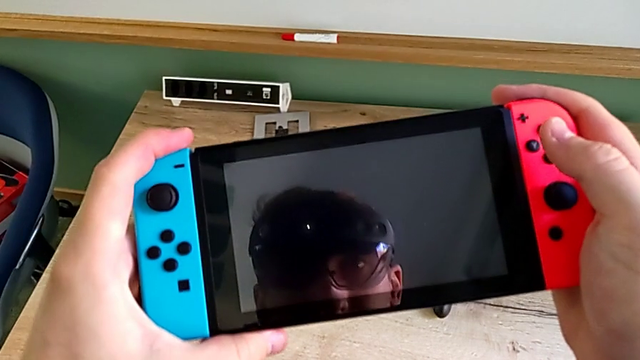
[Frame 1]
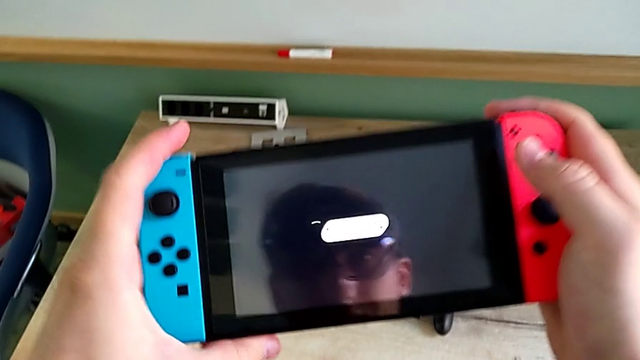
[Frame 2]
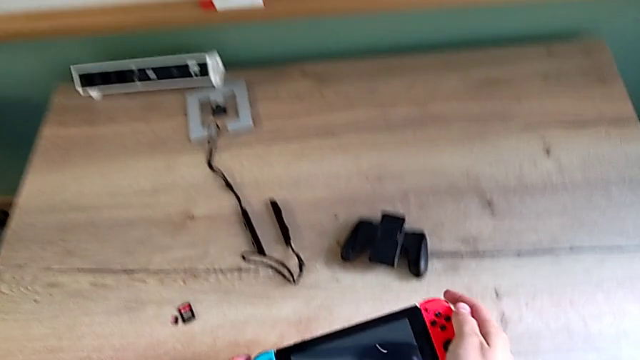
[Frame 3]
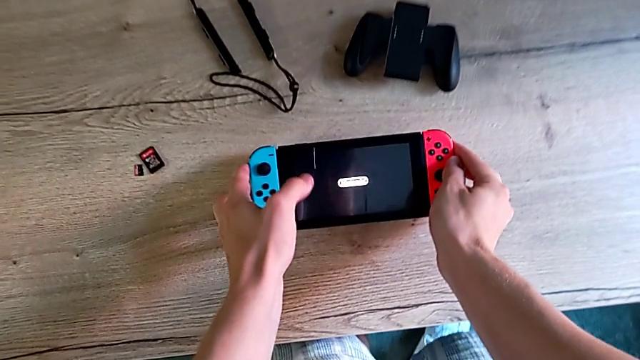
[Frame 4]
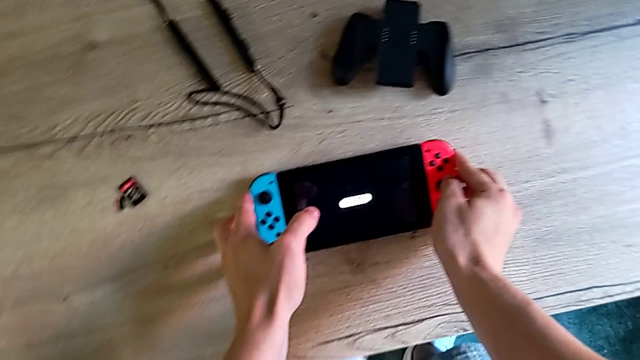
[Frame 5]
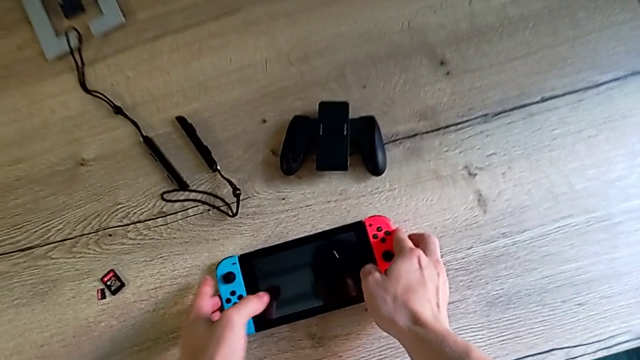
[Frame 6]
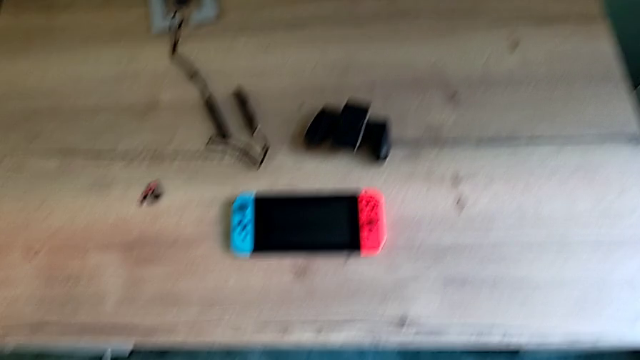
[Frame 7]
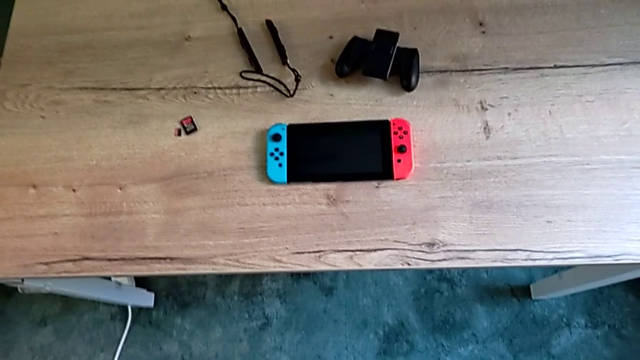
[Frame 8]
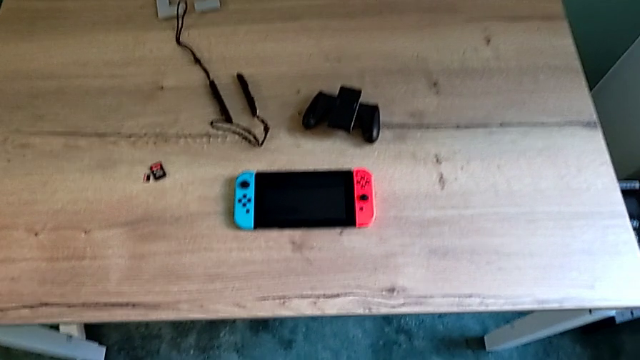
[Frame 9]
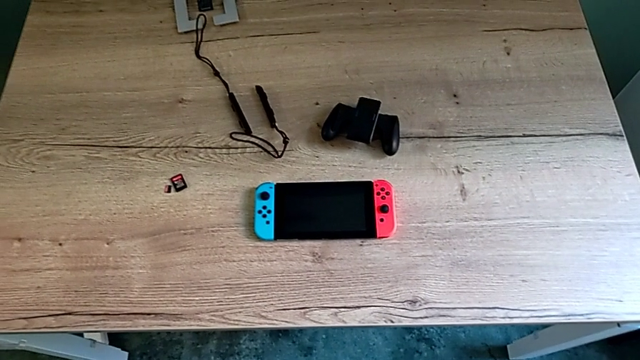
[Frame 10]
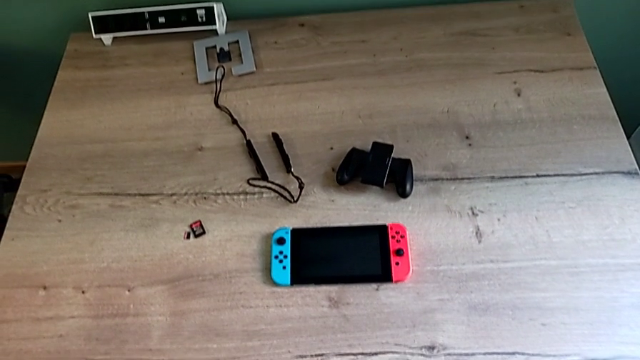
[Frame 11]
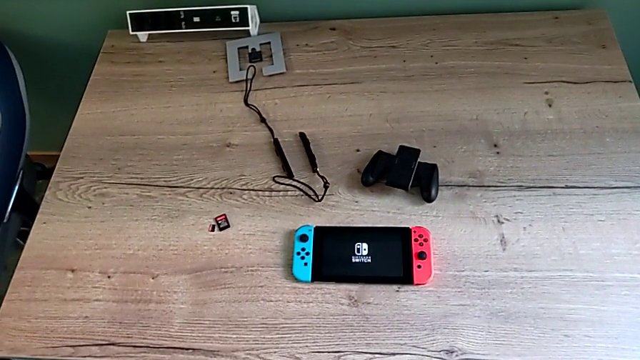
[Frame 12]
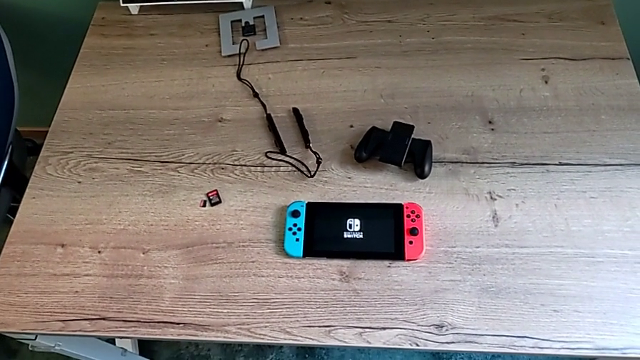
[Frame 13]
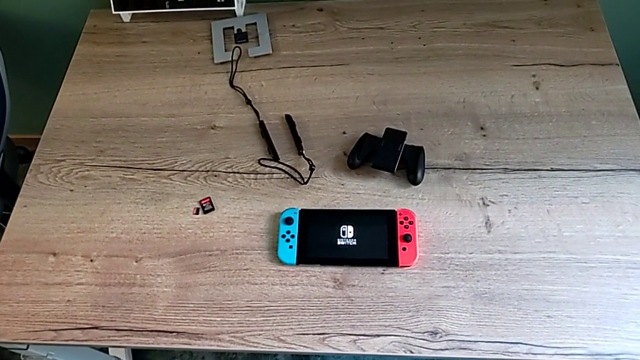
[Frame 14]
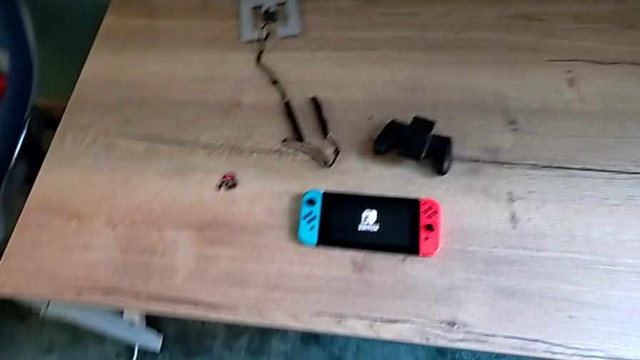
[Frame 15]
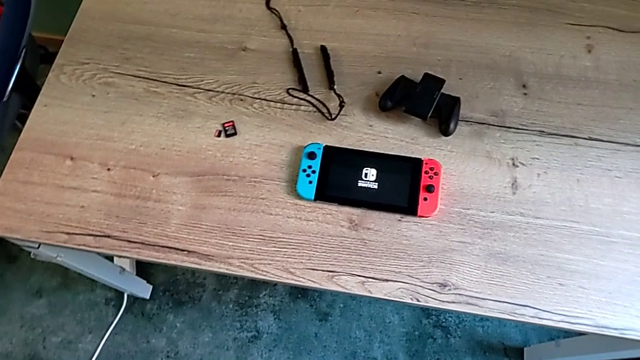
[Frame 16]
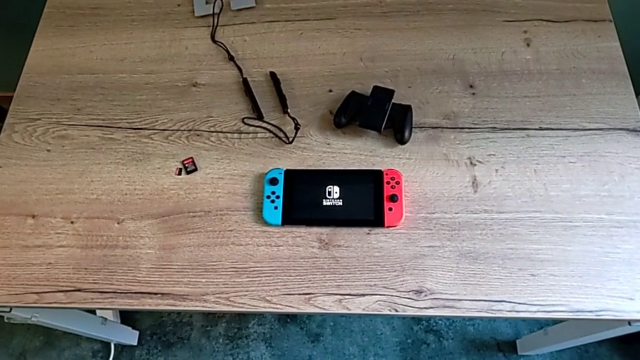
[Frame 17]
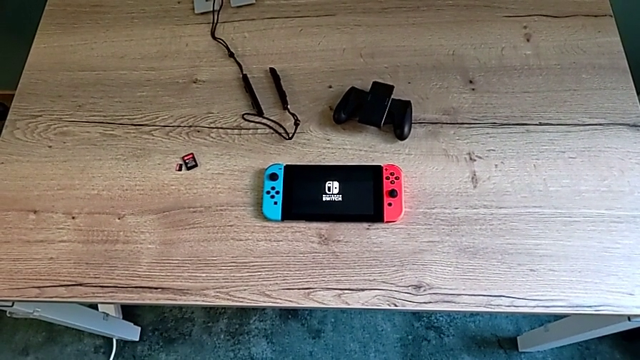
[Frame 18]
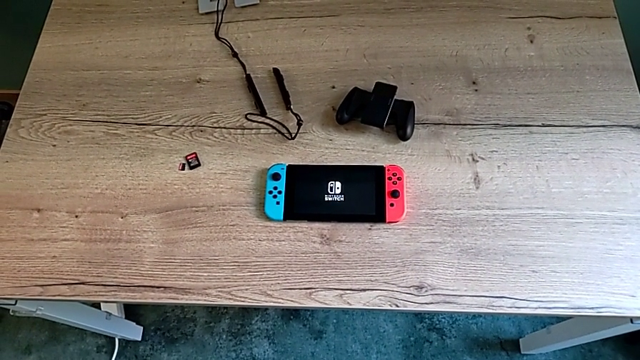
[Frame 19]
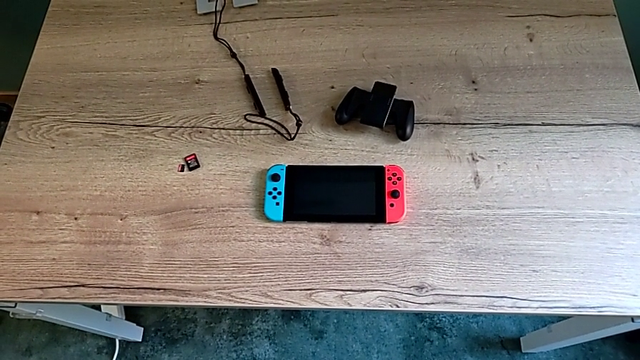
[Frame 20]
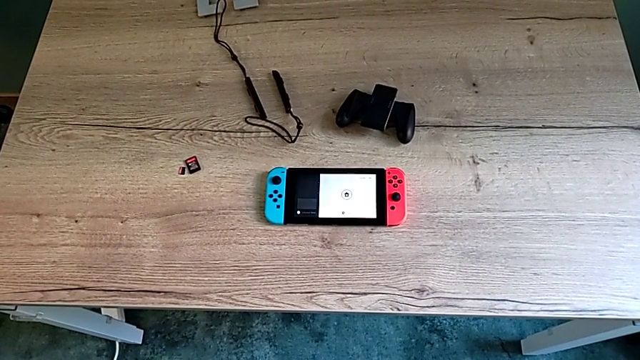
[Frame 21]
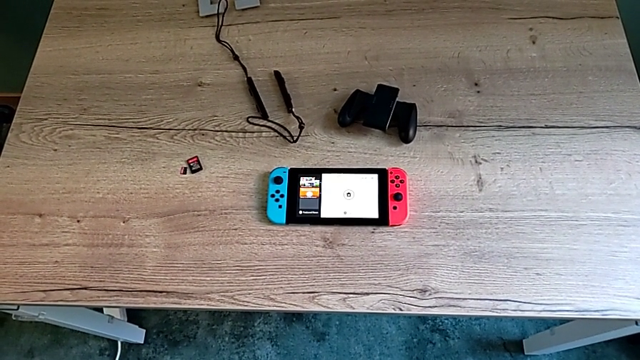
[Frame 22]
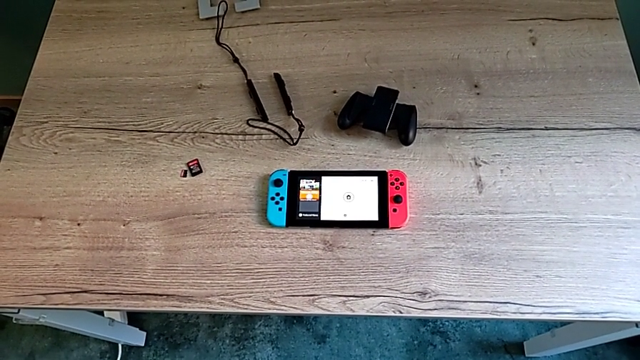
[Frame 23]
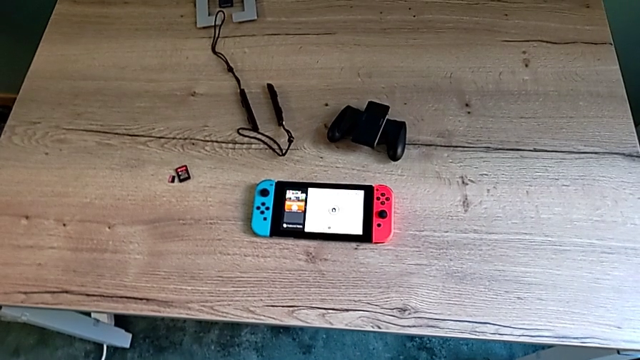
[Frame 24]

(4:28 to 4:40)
The camera wearer is turning on their Nintendo Switch. They place the Nintendo Switch and turn it on.

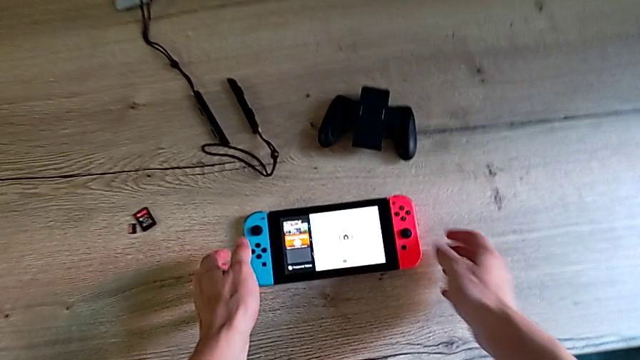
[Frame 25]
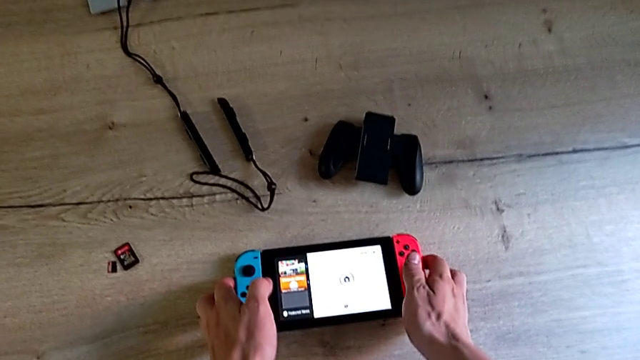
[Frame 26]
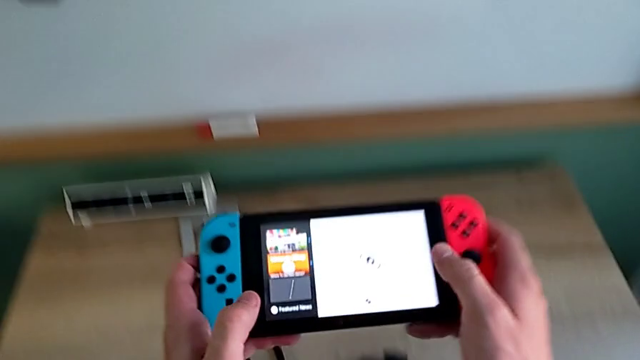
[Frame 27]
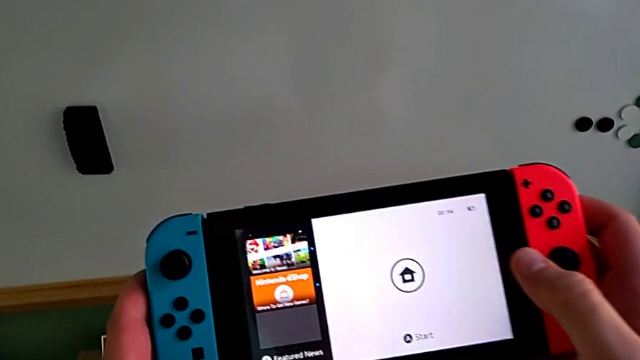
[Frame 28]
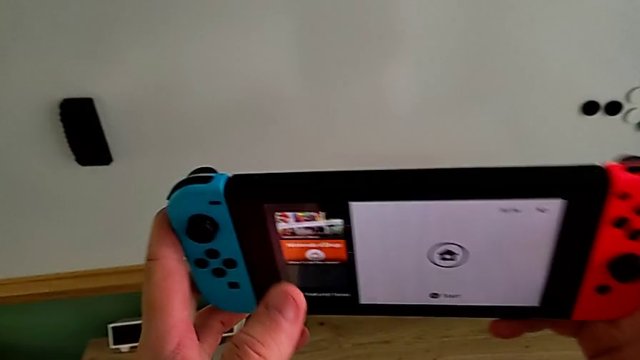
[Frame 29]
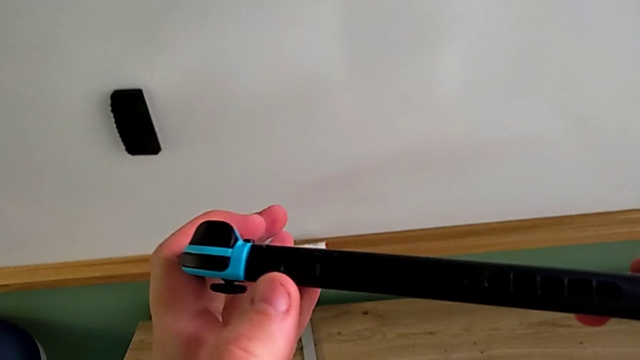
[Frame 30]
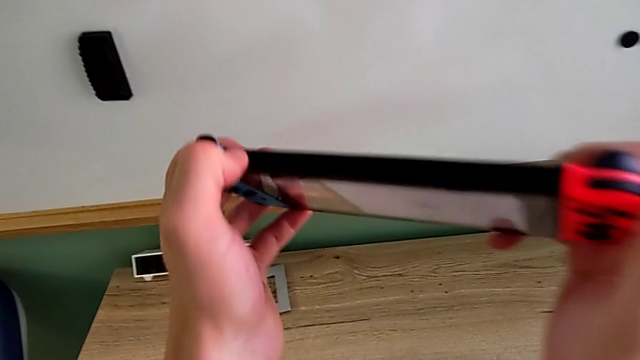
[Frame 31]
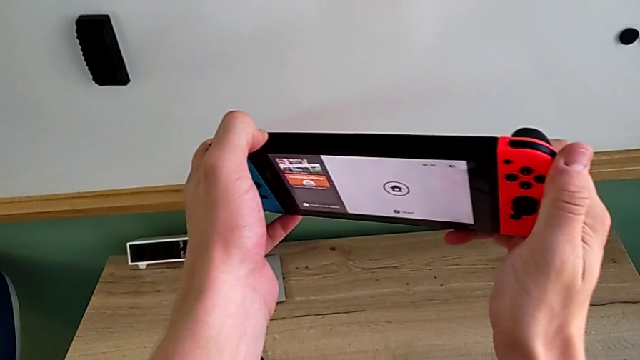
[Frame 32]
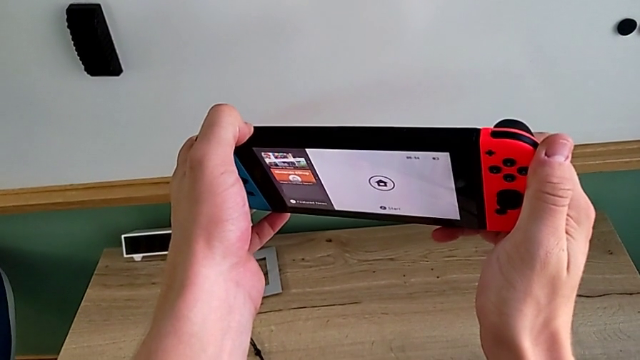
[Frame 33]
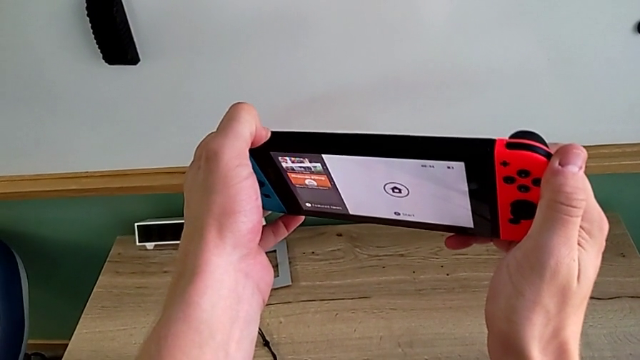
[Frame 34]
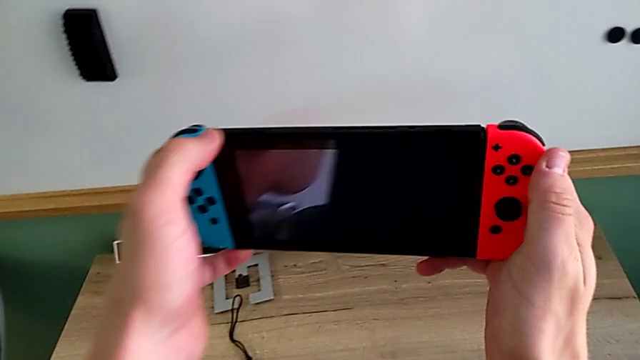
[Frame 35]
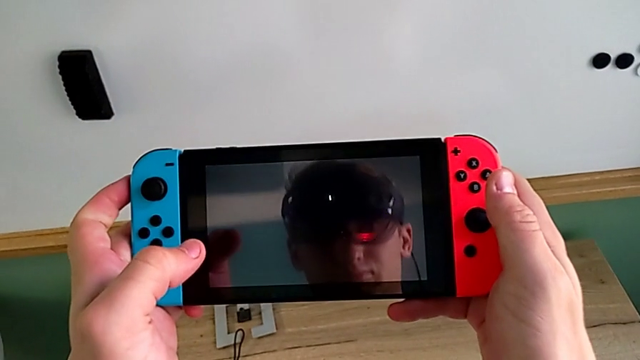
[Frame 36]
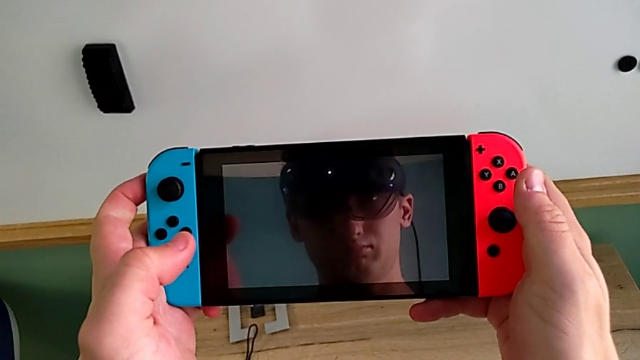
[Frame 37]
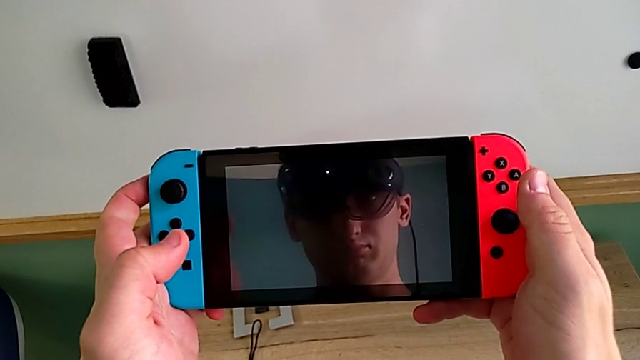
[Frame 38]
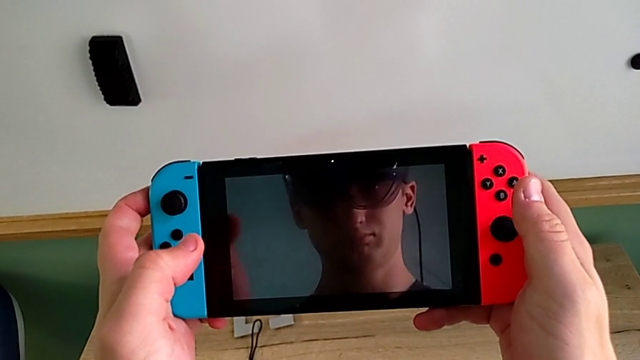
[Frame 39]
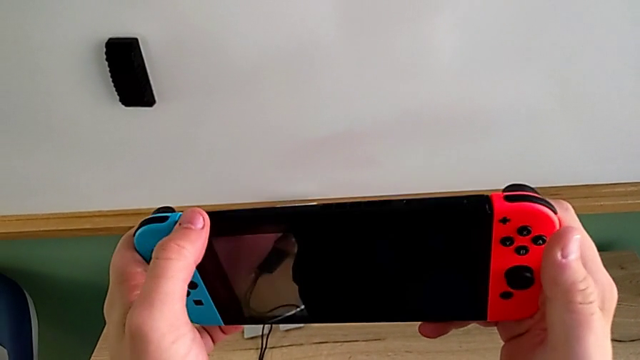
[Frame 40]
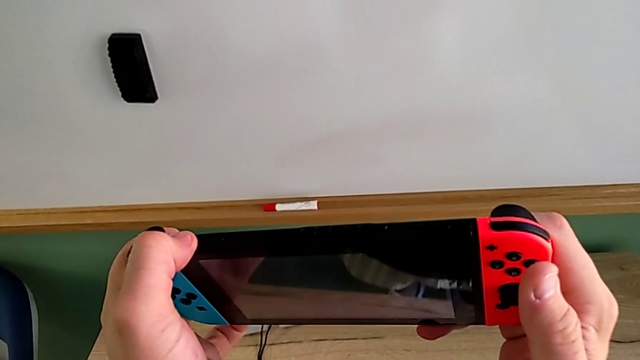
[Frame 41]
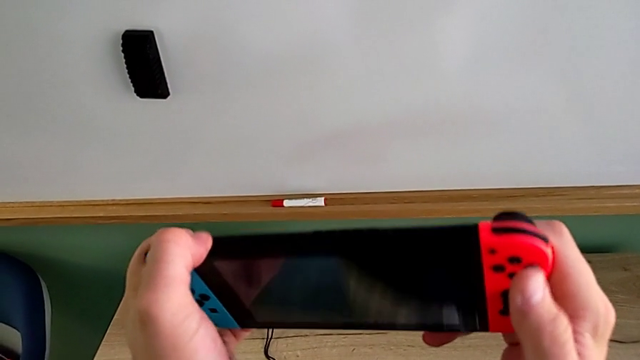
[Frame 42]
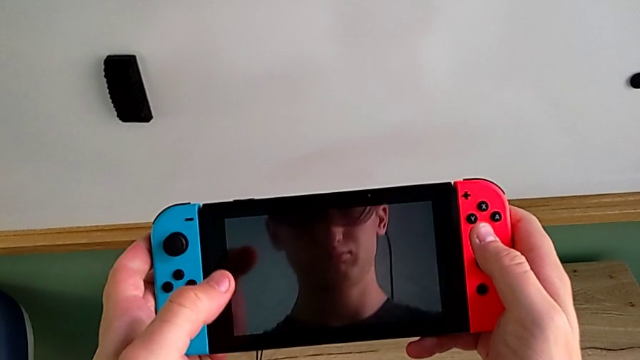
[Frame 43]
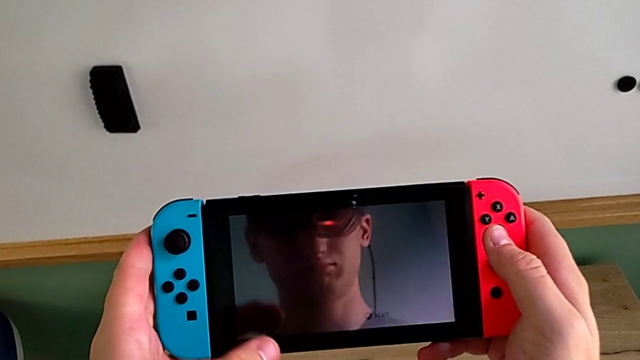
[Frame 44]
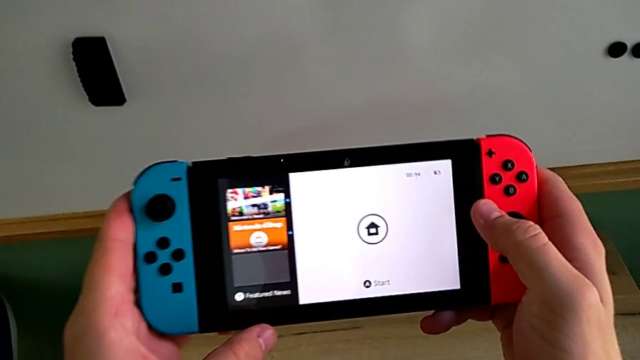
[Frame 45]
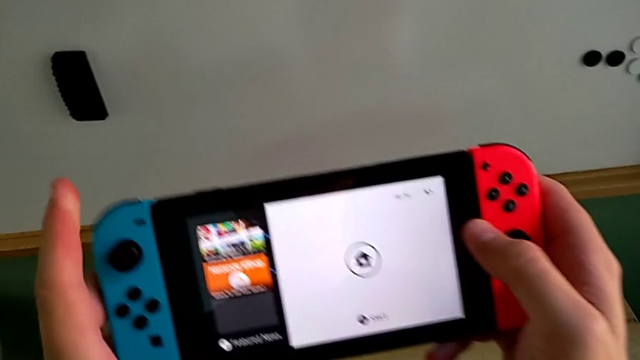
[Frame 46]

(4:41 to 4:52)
The camera wearer is turning off their Nintendo Switch. They grab the Nintendo Switch, press the button, hold it and press it twice.
